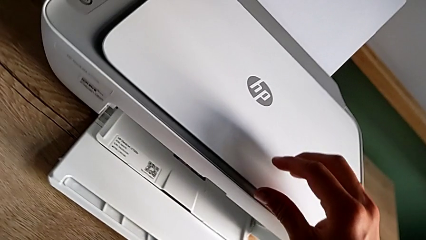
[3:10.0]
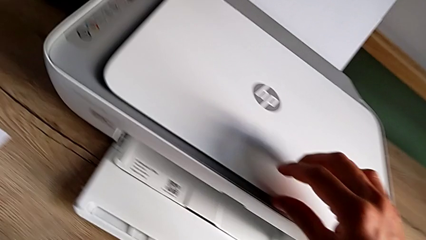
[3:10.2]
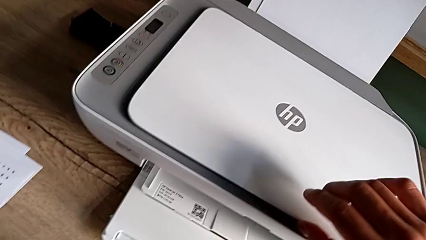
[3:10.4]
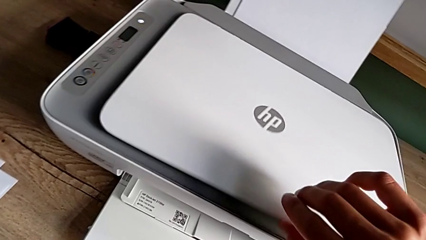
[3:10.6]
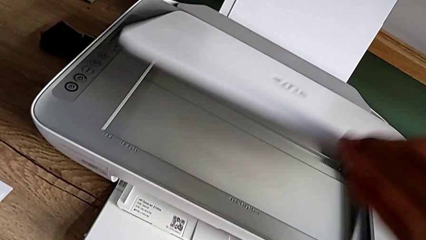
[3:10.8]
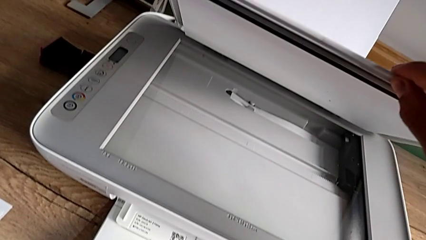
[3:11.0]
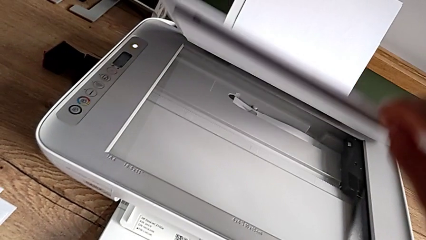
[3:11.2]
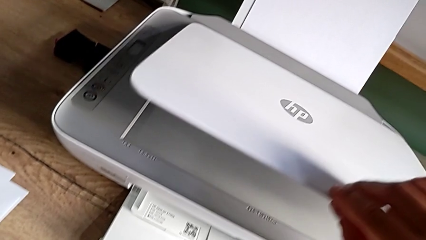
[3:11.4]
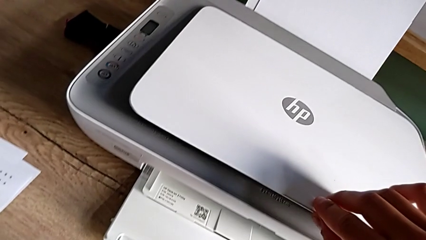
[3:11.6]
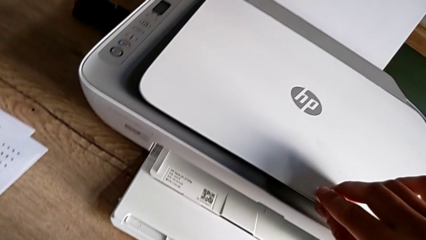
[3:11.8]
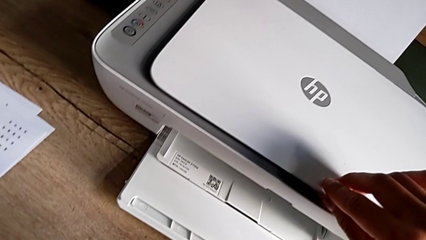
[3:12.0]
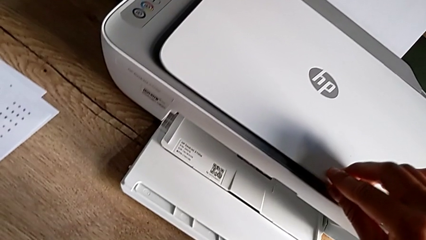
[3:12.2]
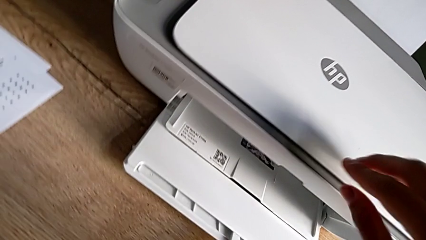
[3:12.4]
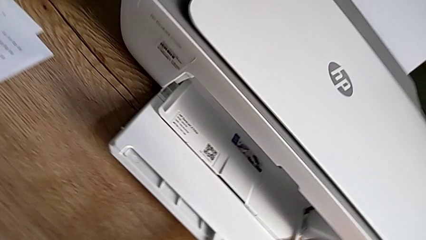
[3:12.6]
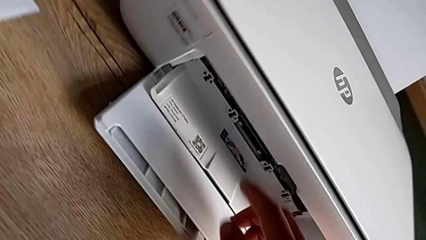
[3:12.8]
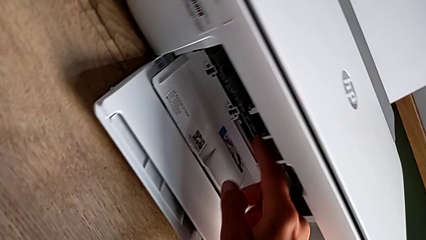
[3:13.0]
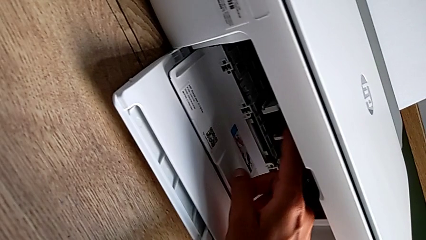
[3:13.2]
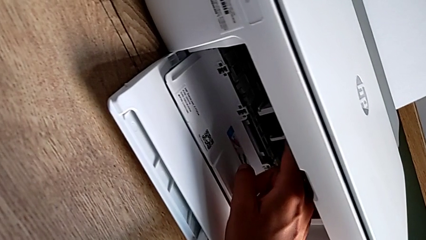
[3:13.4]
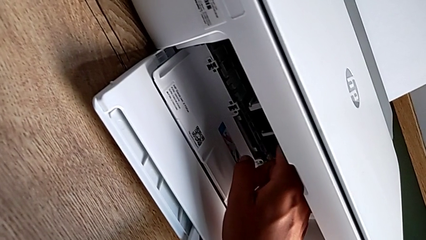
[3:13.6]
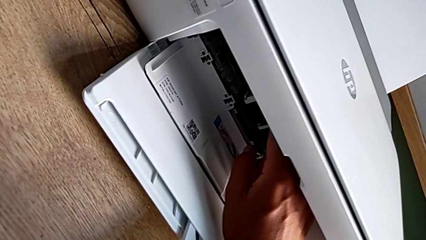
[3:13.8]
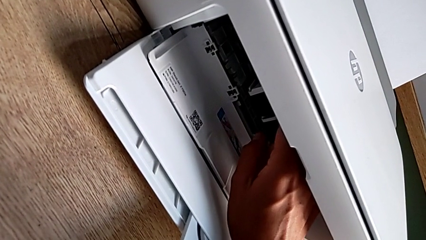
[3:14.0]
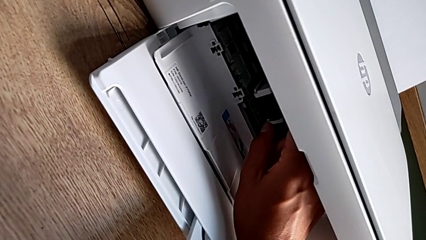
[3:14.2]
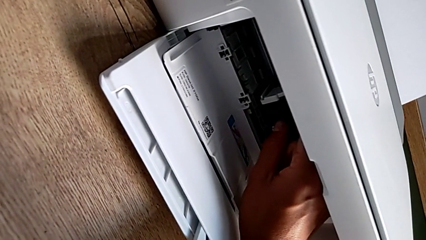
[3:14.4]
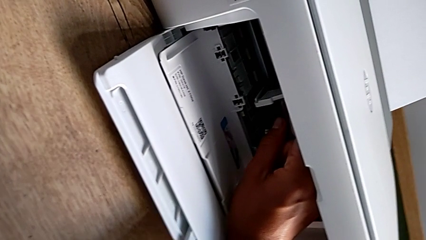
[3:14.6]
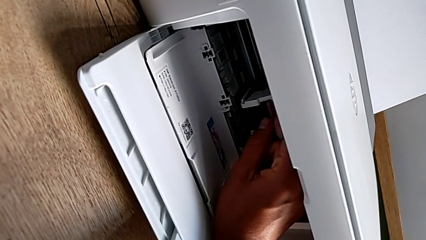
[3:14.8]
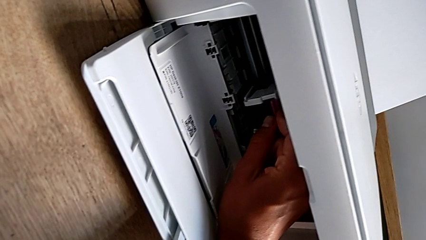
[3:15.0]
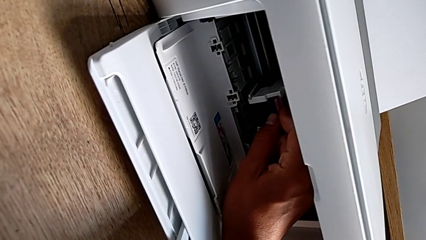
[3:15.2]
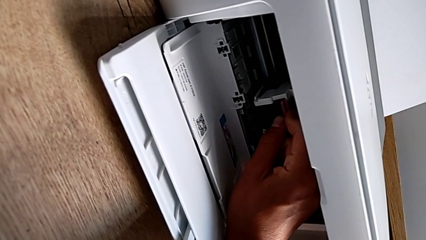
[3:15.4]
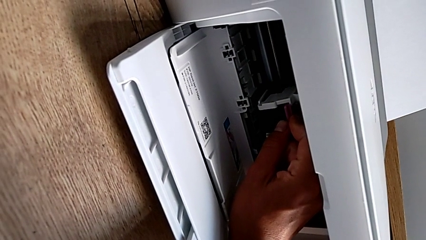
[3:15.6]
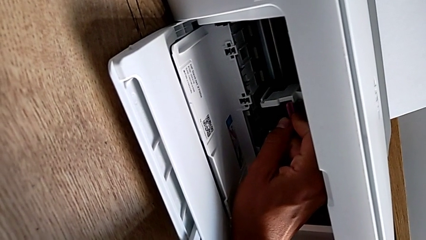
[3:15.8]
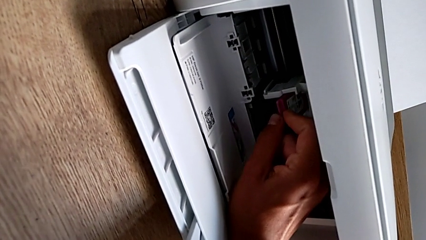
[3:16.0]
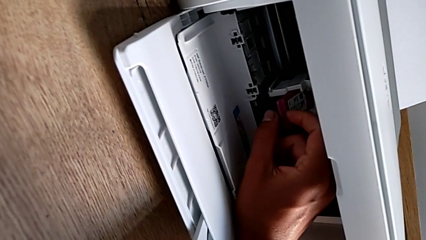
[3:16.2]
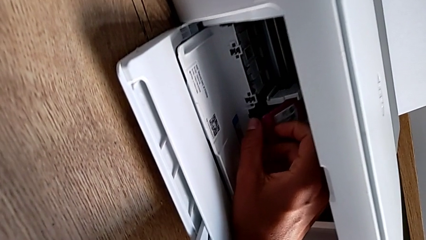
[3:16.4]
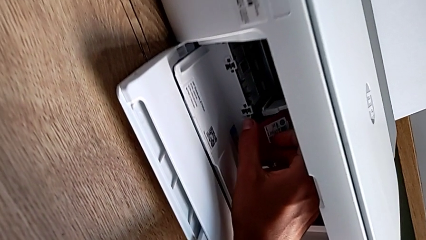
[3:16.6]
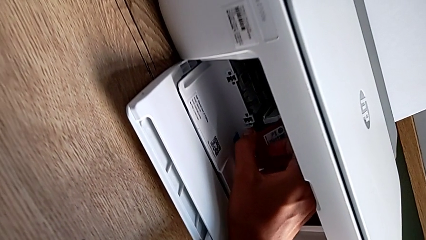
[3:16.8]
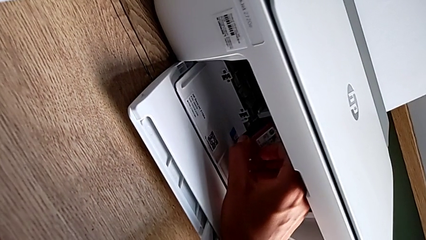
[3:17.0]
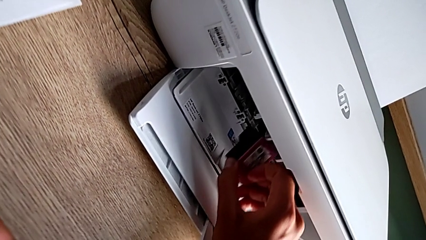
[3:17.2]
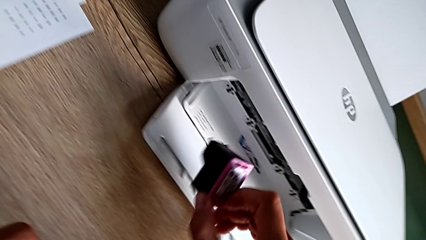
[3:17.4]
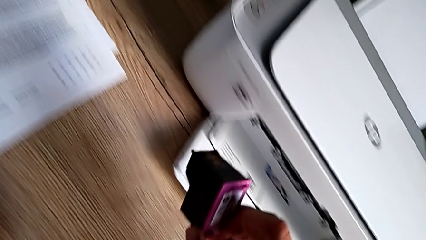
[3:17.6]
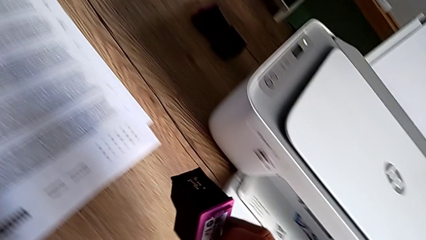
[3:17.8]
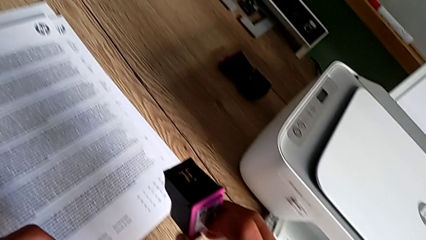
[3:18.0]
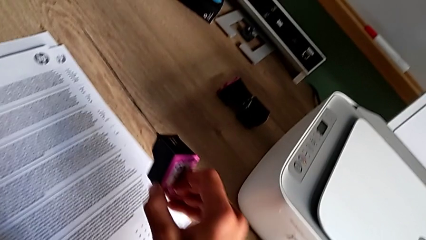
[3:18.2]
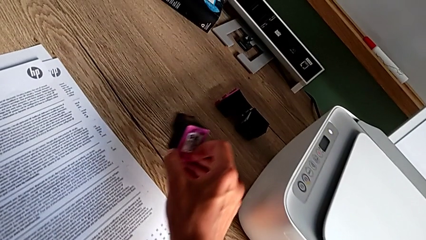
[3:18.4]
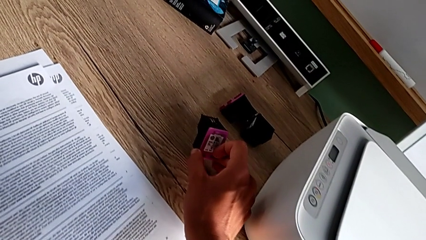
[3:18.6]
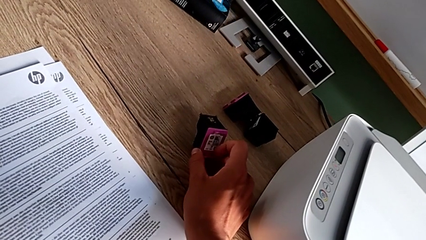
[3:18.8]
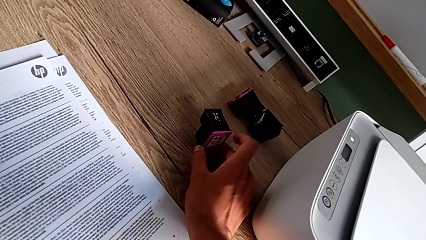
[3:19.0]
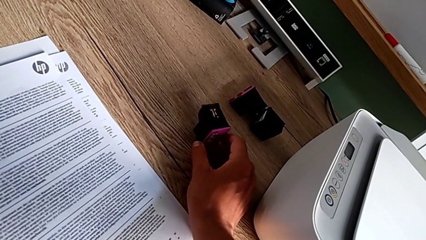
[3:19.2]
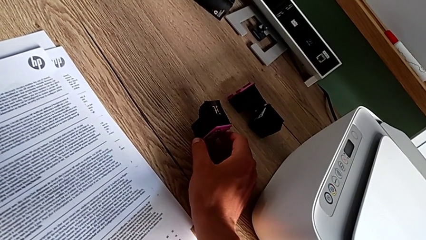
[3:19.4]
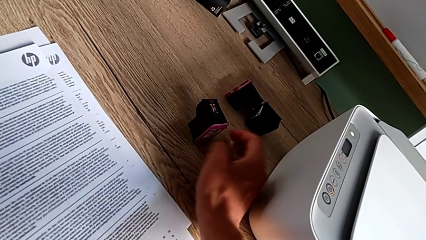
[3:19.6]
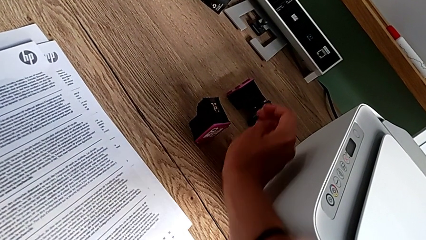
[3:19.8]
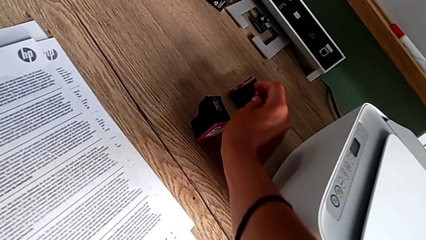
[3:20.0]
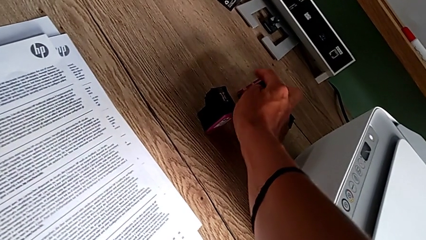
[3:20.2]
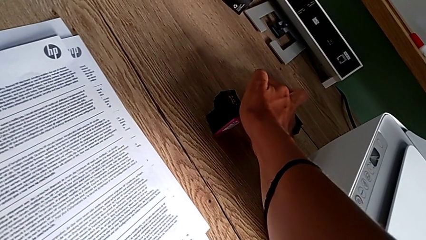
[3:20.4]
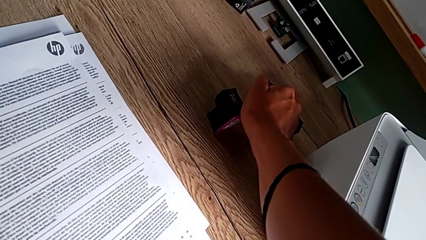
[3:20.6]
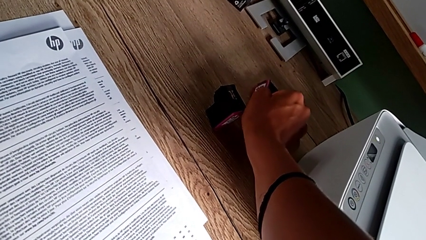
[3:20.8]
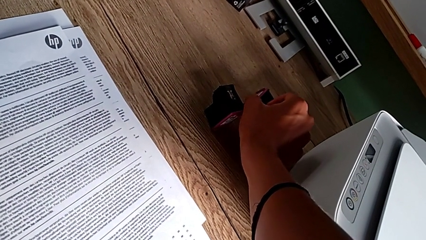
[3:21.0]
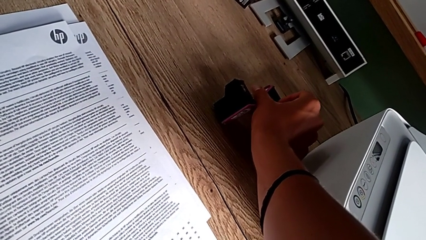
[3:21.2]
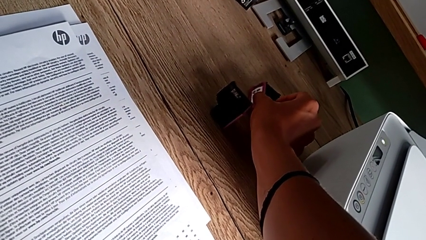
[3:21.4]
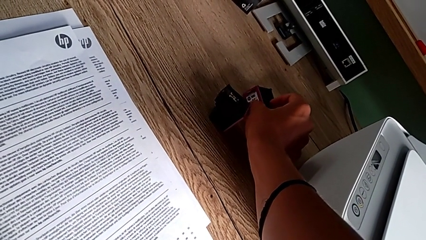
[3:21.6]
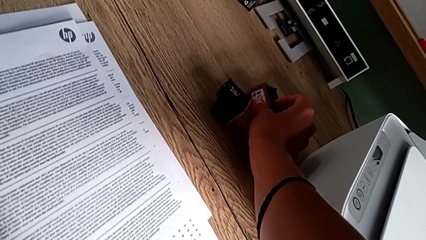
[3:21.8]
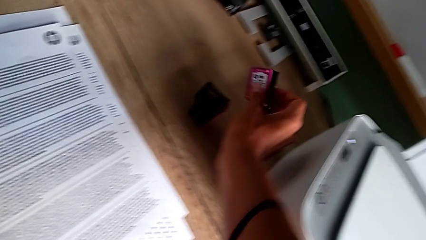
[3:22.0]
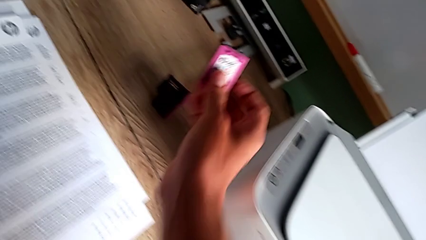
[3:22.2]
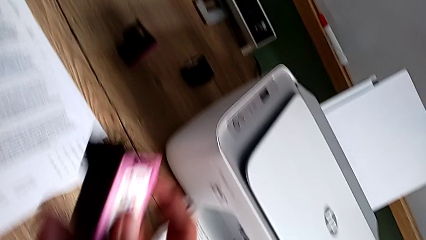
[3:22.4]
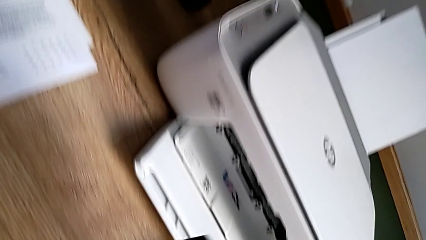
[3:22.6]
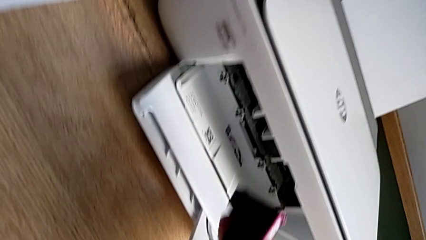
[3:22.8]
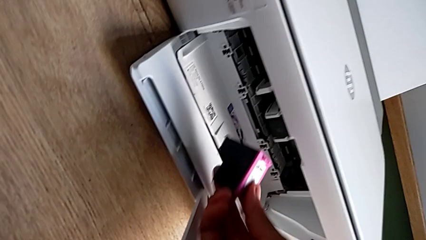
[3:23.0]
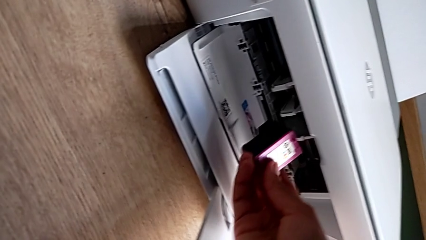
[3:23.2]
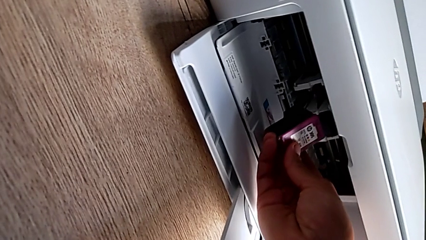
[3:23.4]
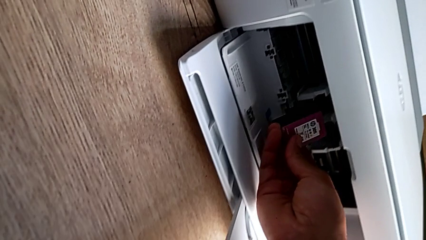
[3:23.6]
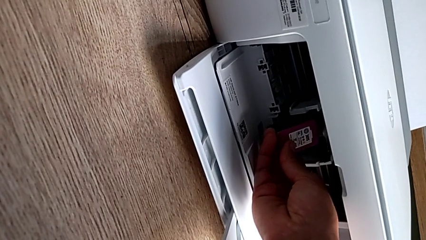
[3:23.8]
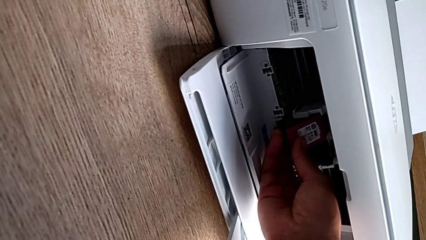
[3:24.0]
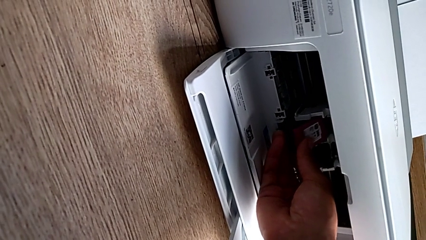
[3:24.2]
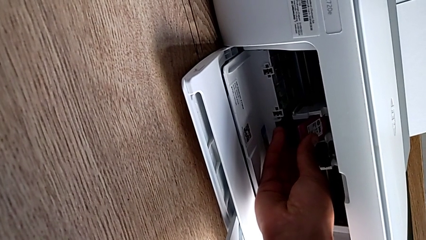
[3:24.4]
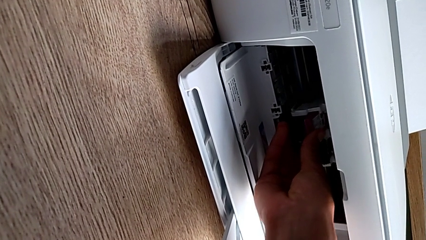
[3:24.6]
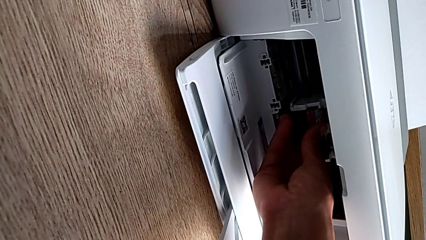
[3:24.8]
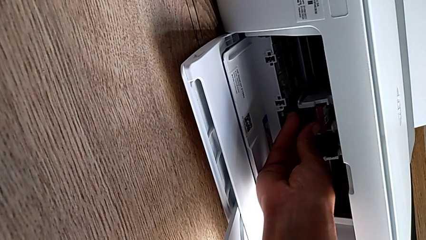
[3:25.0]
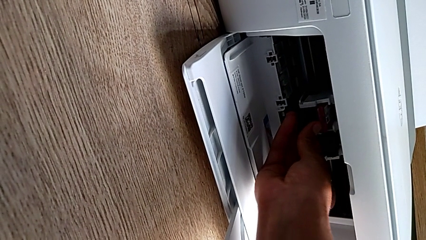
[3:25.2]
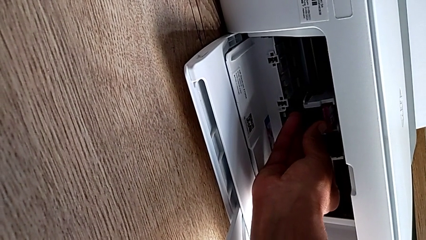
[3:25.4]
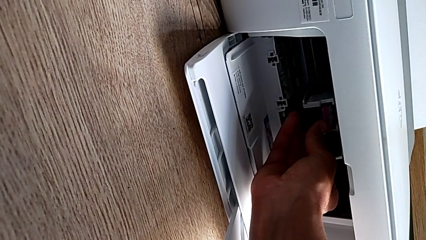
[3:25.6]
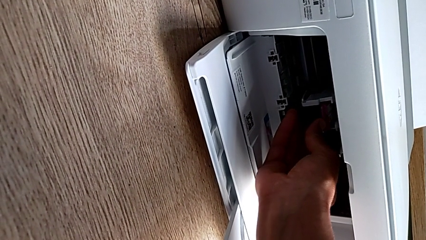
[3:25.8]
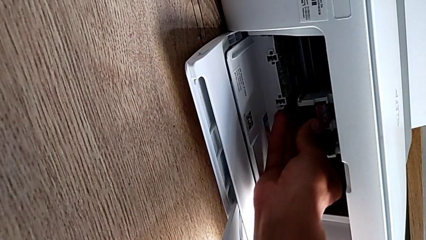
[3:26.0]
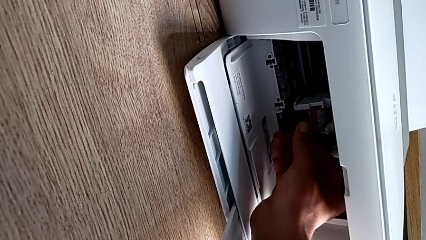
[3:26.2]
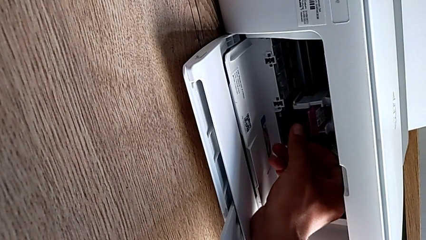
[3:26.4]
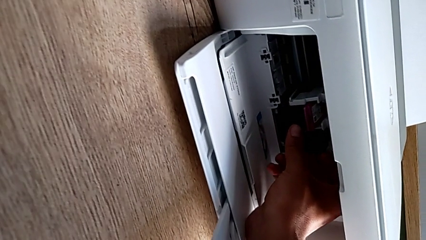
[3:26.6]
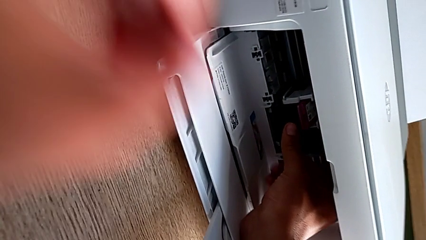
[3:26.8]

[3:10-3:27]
The camera wearer is exchanging the ink cartridge. They open the copy gate, withdraw the ink cartridge, place it, grab it and begin to insert it.
